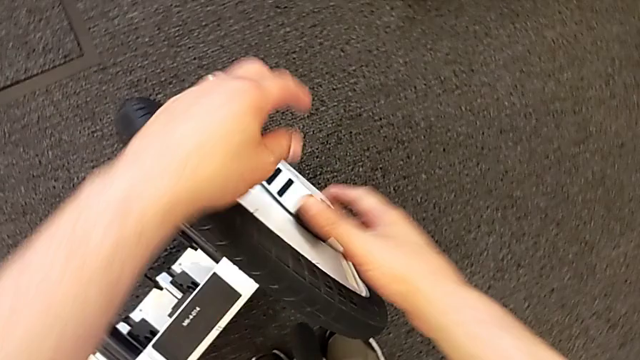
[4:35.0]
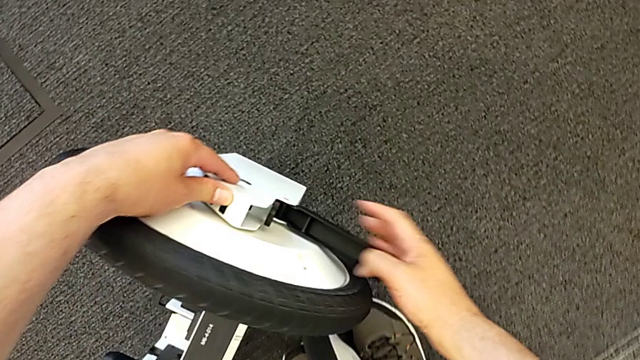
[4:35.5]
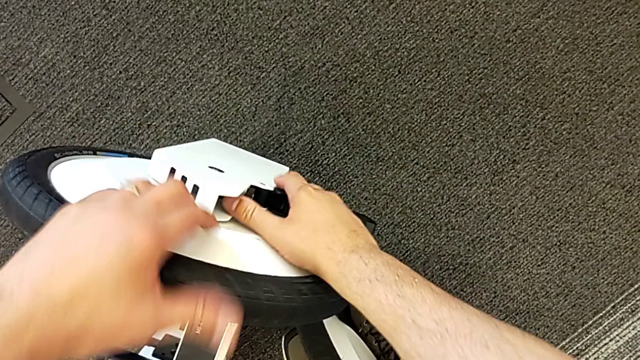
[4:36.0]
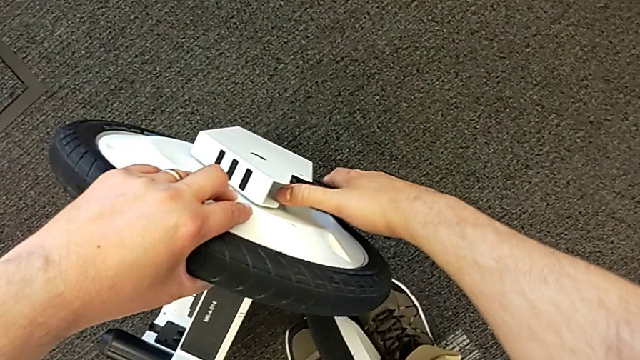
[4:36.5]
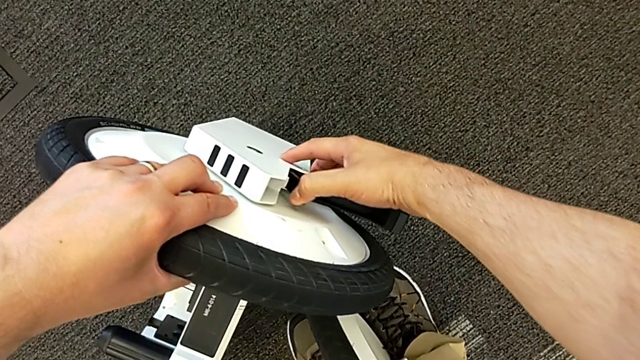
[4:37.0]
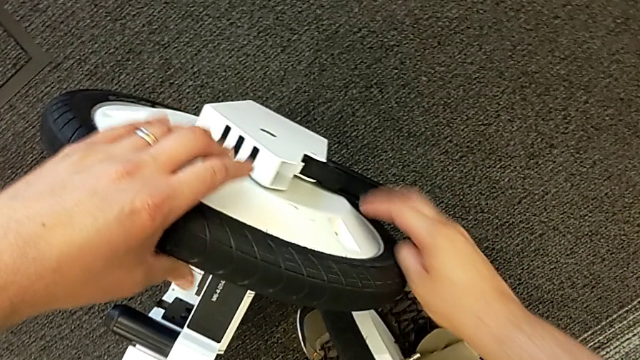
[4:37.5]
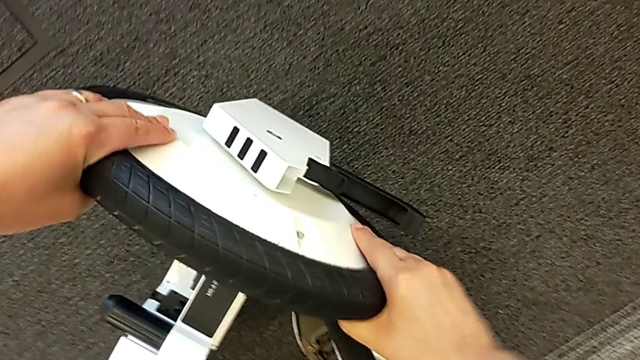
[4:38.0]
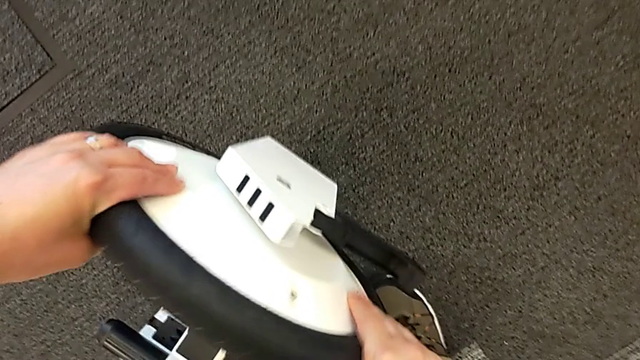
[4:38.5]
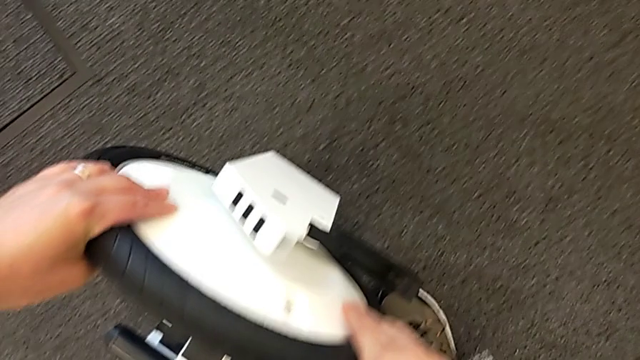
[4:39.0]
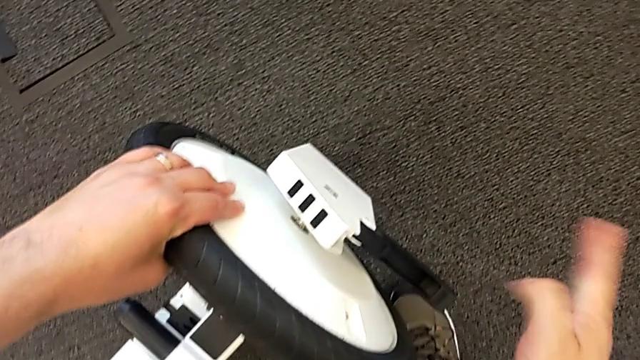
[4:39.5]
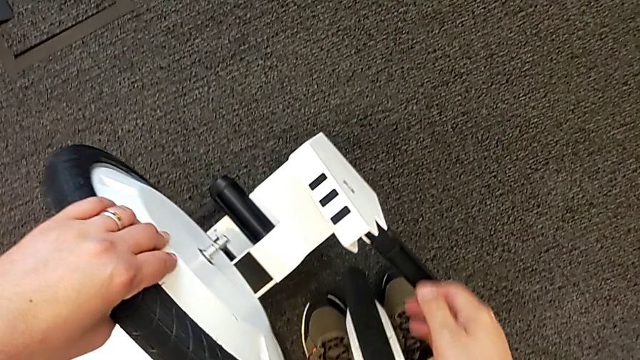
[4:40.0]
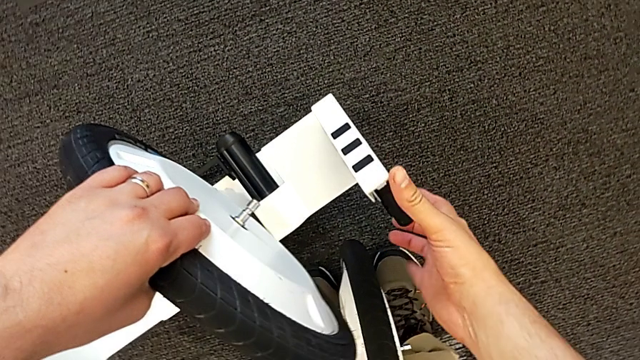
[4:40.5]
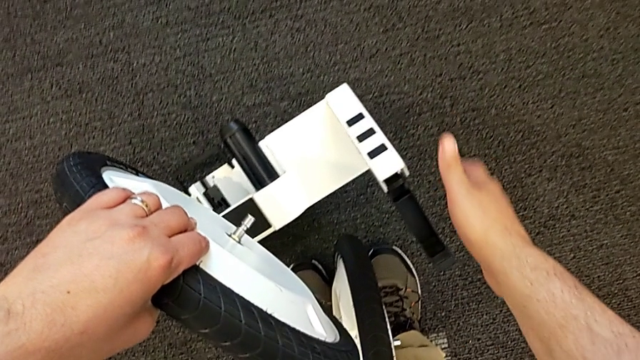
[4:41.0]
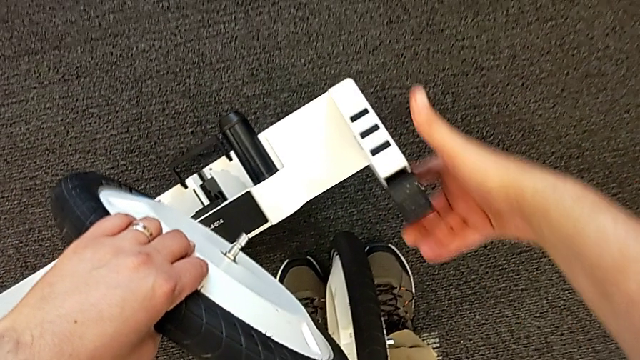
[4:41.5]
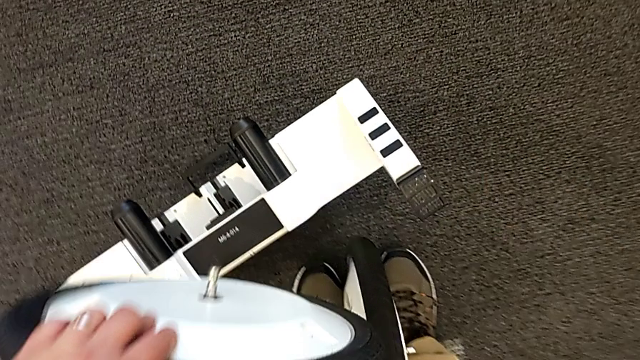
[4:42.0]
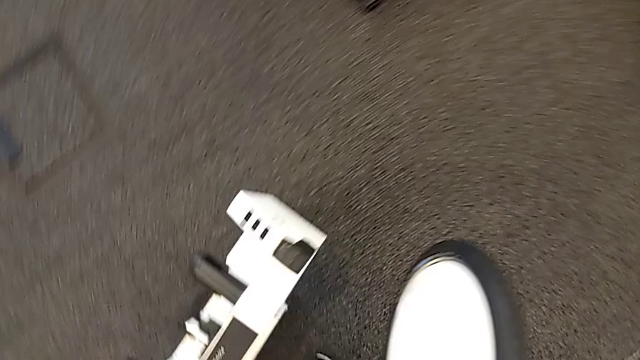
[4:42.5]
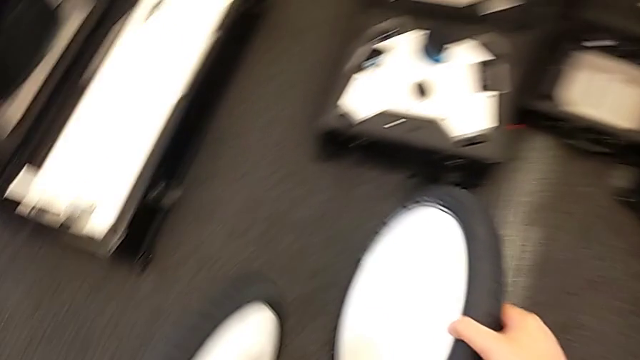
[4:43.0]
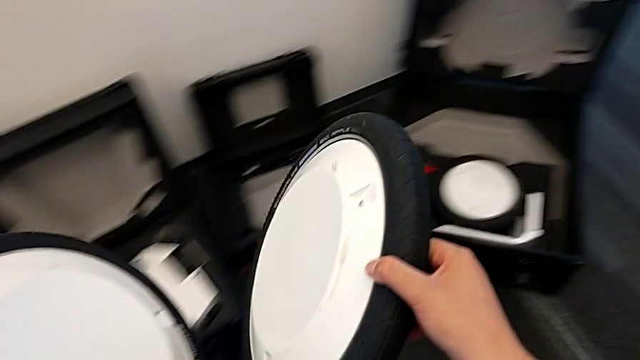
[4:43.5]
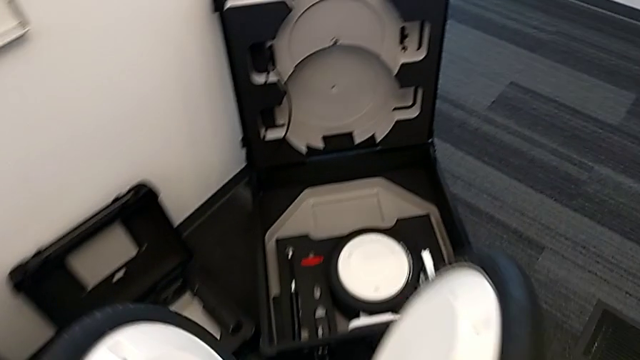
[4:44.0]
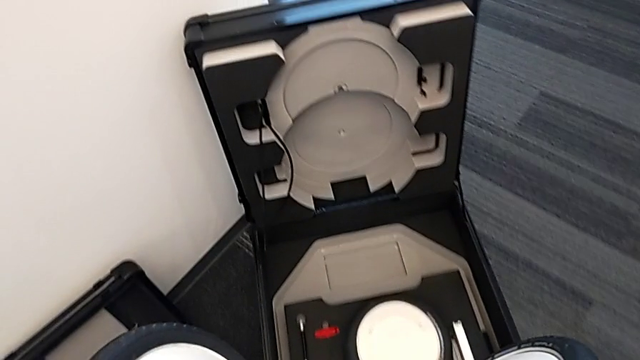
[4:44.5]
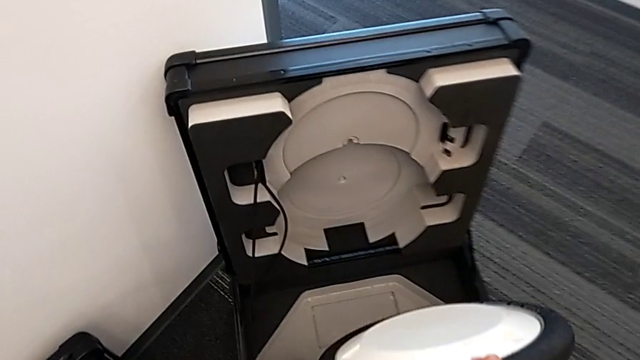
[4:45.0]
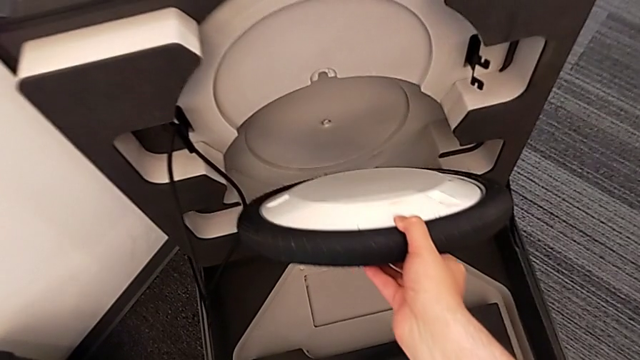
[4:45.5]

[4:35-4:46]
The camera wearer is detaching the wheels. They unlock the second wheel, withdraw it and push the lever.

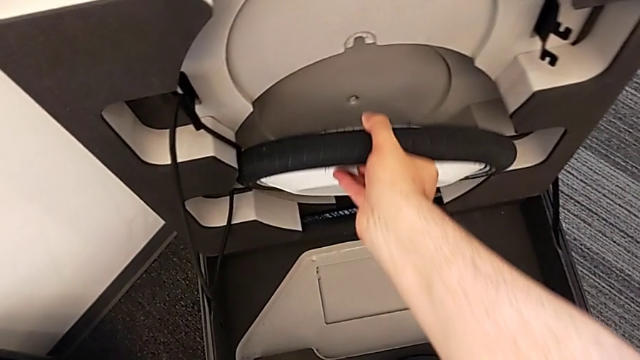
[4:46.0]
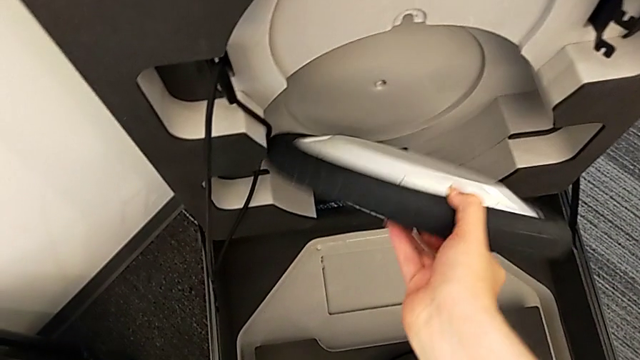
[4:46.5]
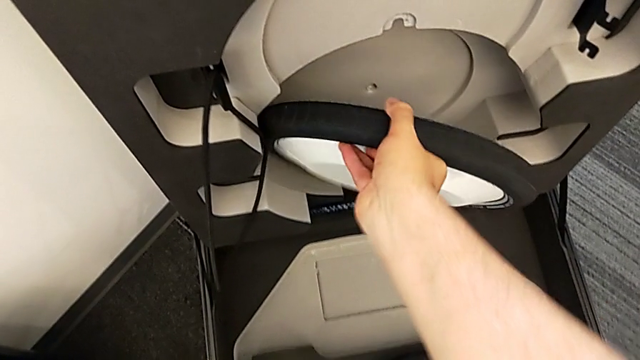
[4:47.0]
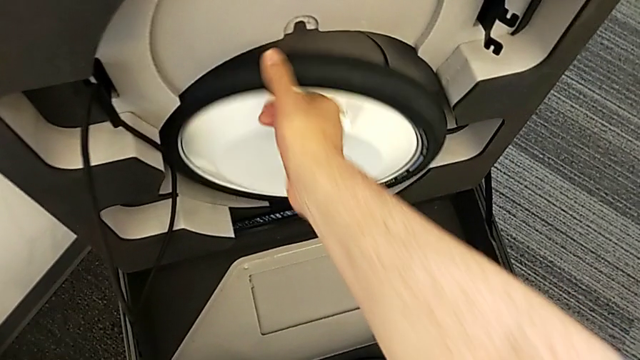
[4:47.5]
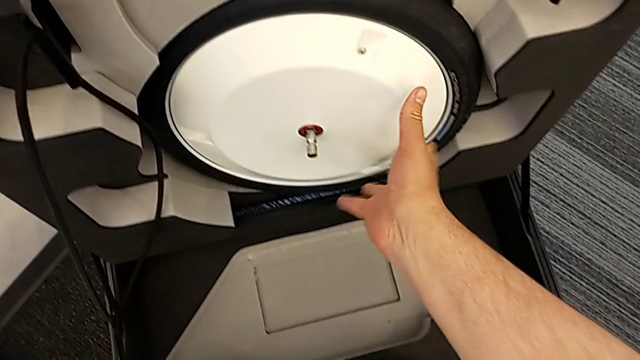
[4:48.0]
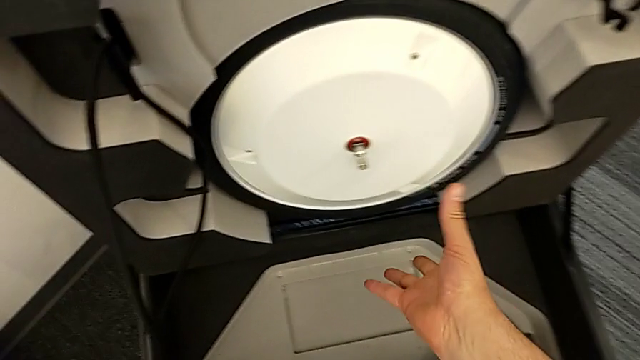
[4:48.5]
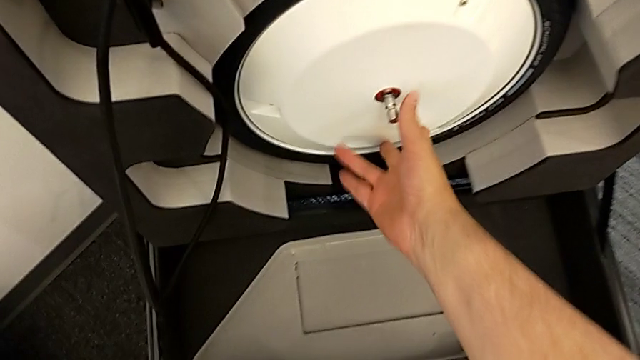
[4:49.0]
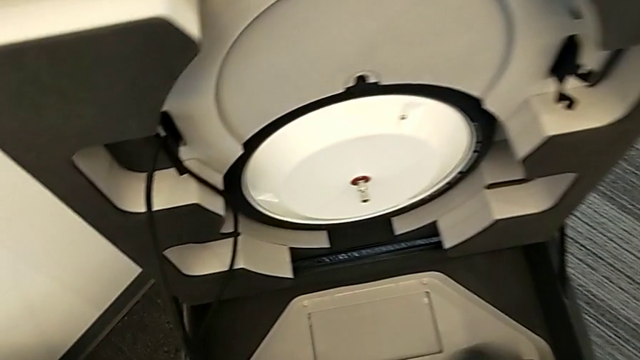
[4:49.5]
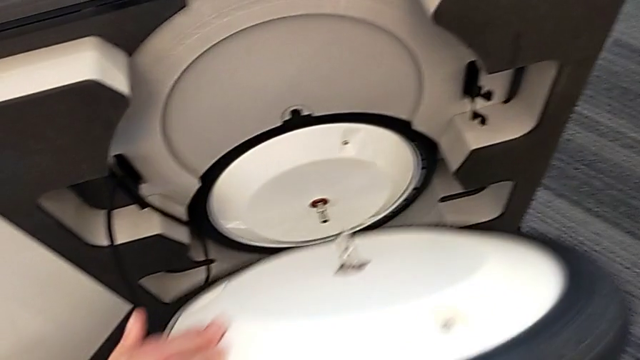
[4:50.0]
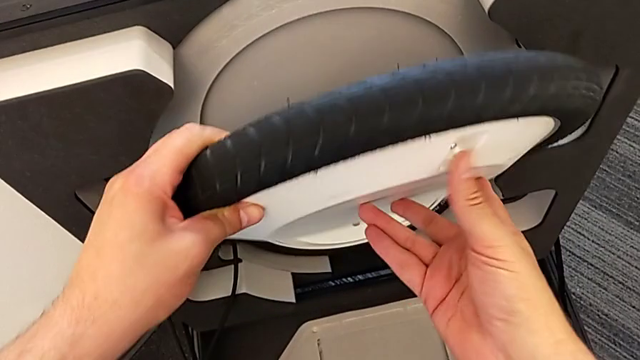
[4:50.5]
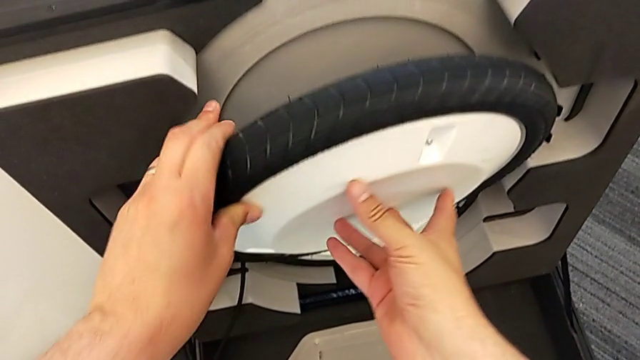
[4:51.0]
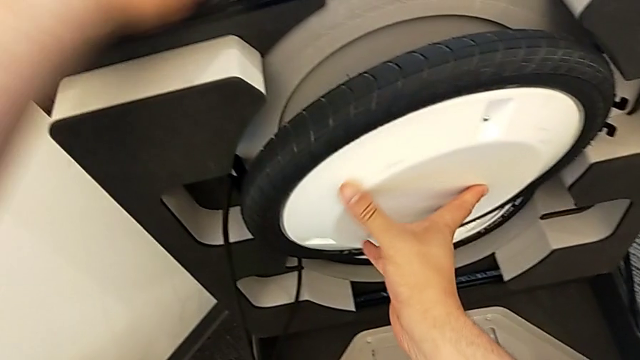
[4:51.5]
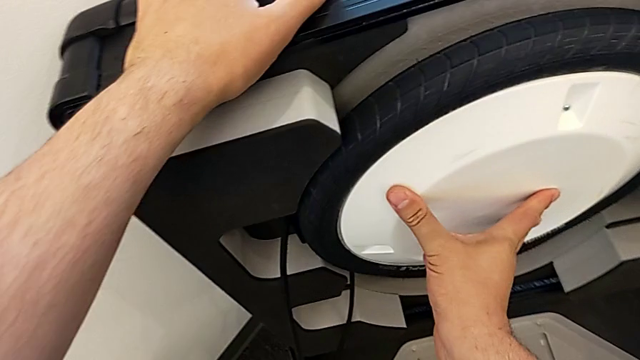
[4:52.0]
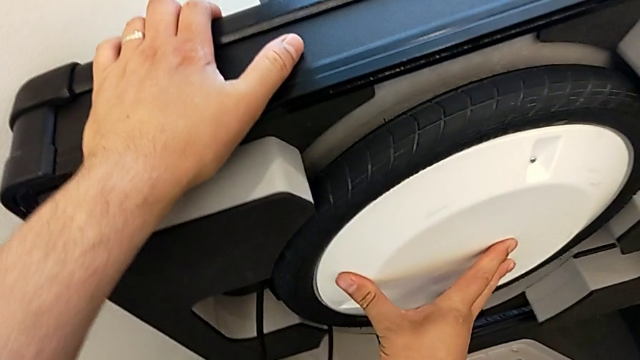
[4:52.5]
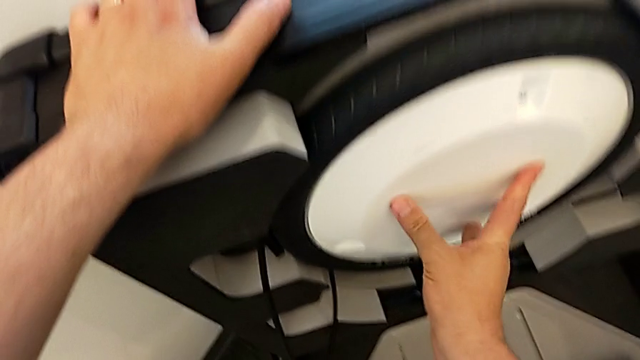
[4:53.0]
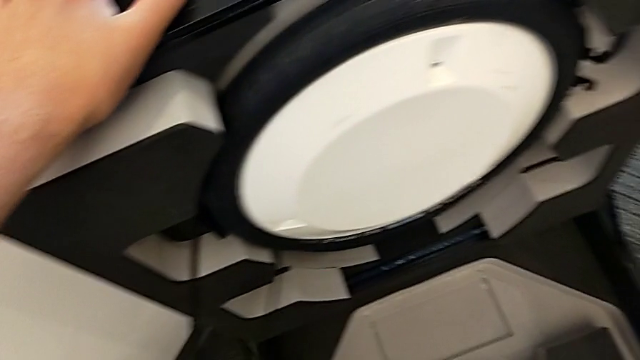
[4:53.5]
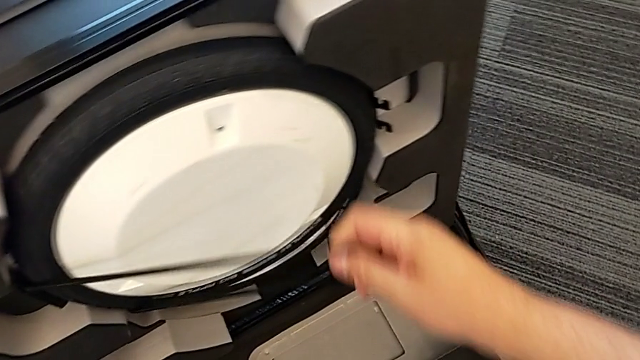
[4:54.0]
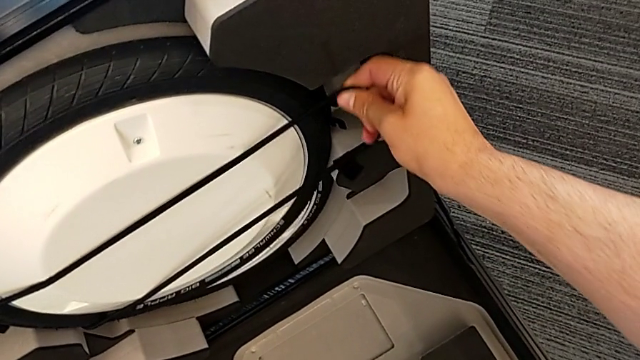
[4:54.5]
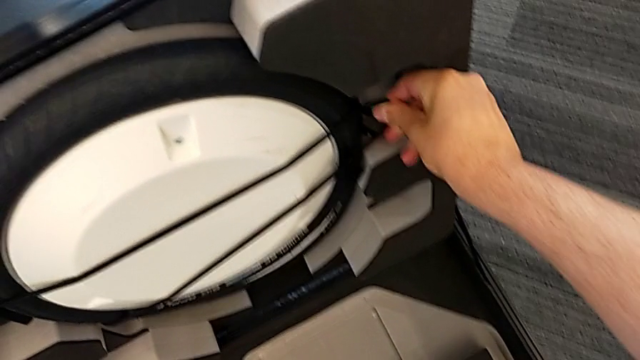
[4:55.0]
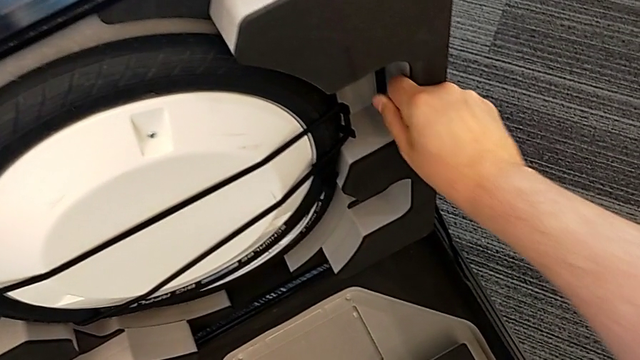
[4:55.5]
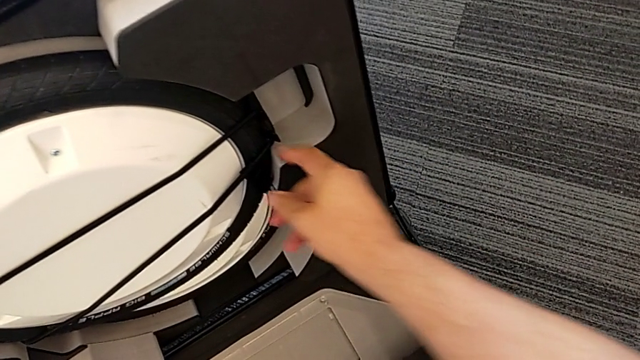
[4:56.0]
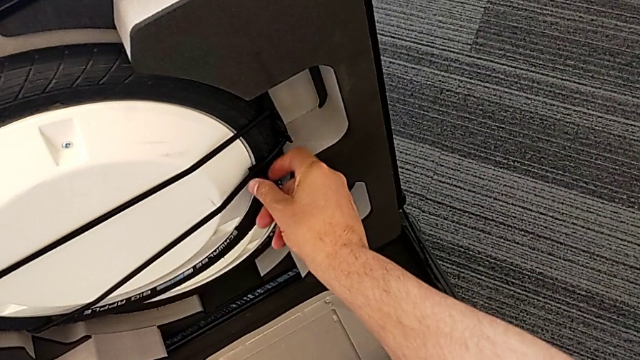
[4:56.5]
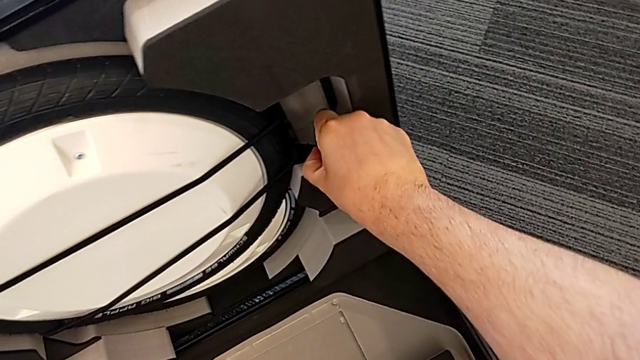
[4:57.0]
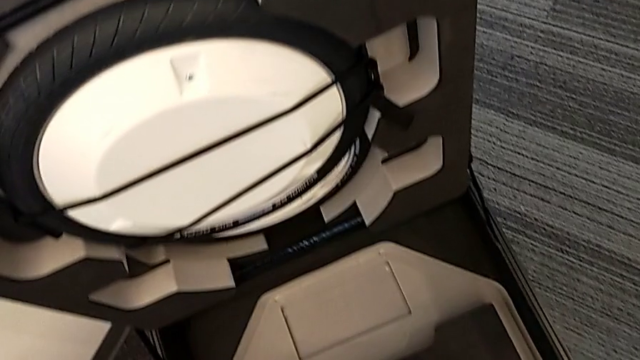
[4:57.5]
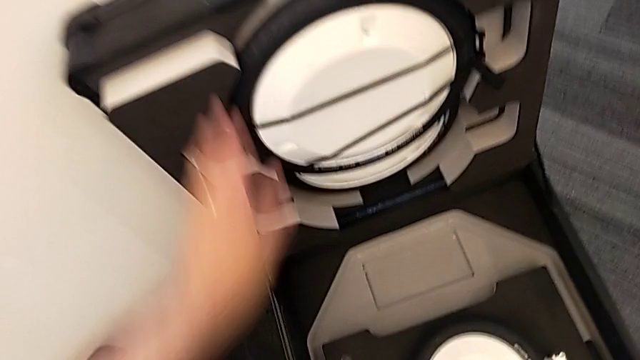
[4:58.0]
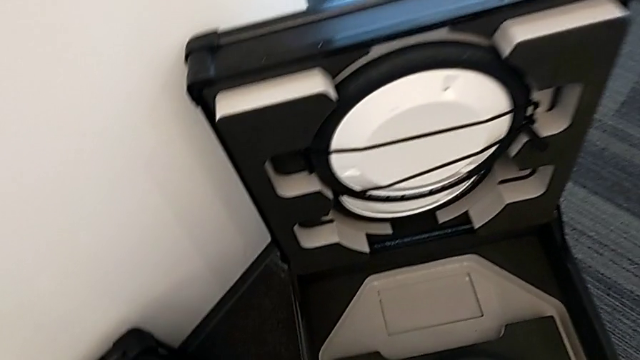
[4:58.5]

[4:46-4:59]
The camera wearer is detaching the wheels. They place the first wheel, place the second wheel and begin to assemble the wheel.
